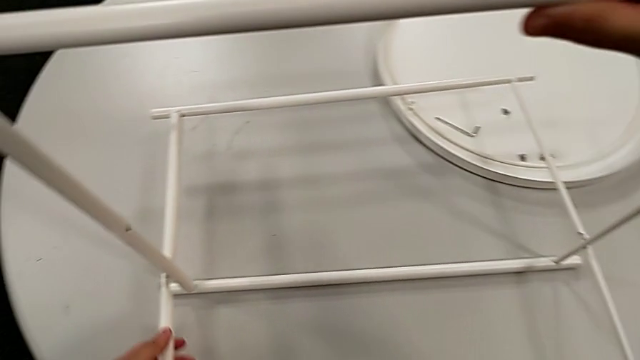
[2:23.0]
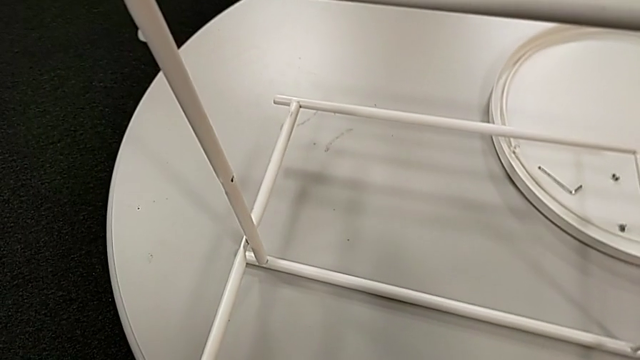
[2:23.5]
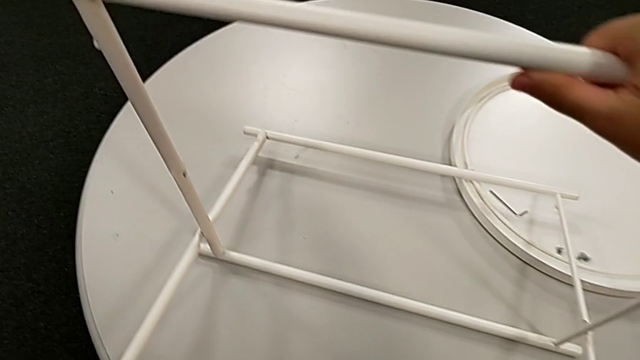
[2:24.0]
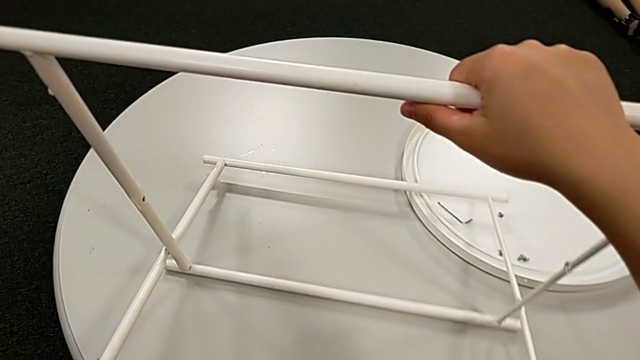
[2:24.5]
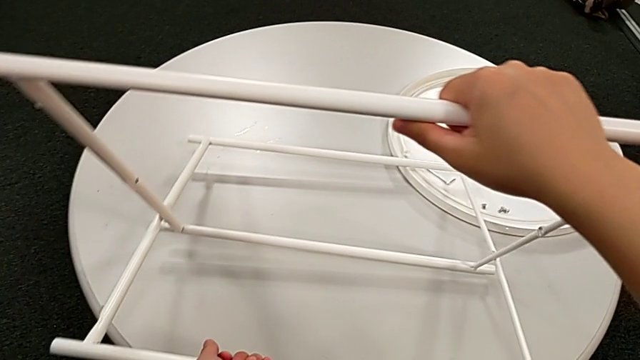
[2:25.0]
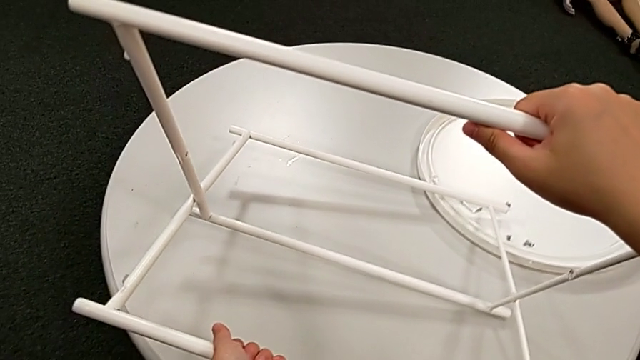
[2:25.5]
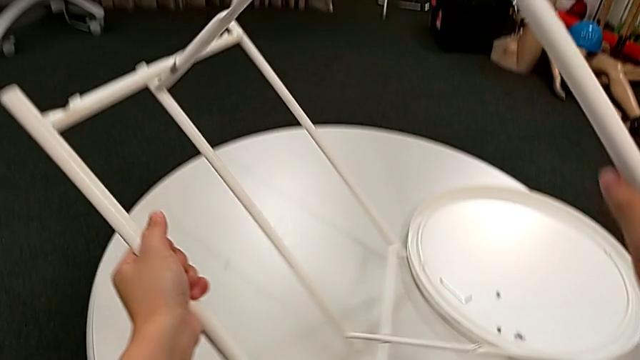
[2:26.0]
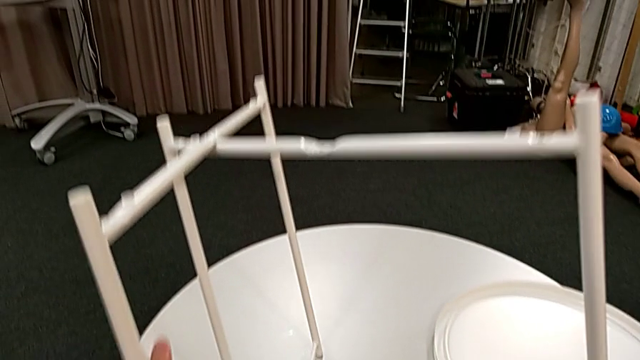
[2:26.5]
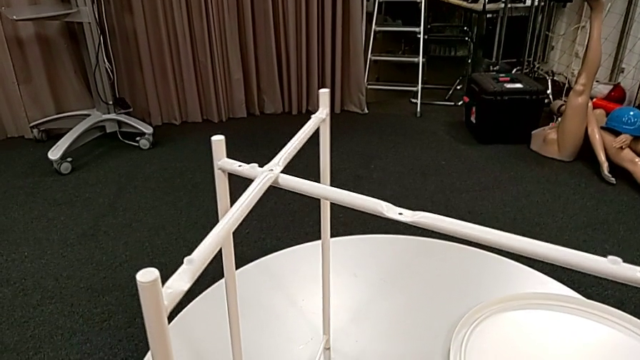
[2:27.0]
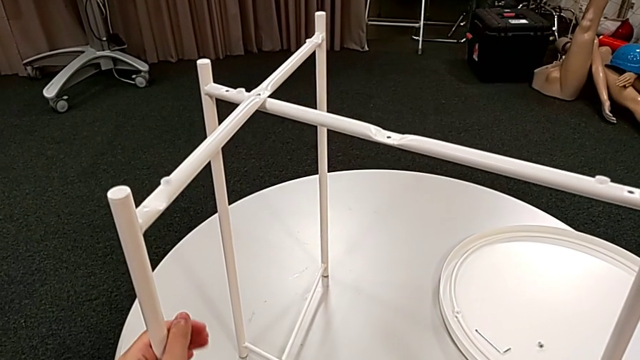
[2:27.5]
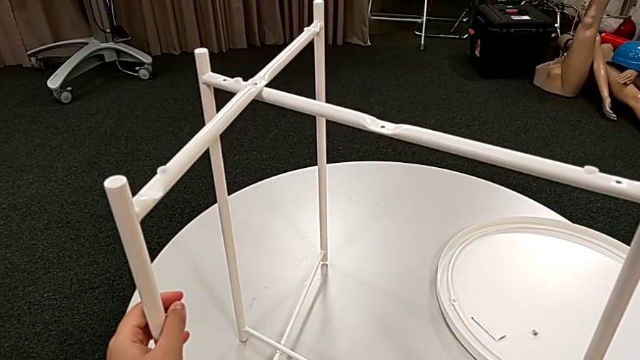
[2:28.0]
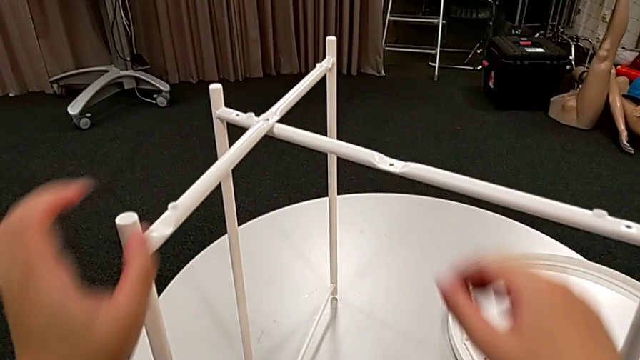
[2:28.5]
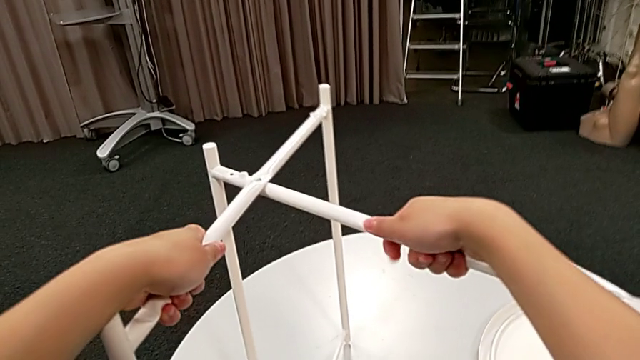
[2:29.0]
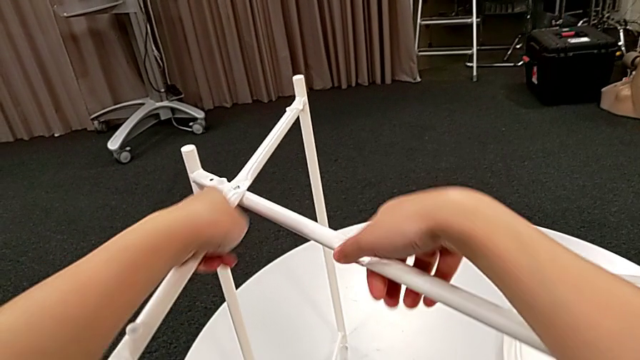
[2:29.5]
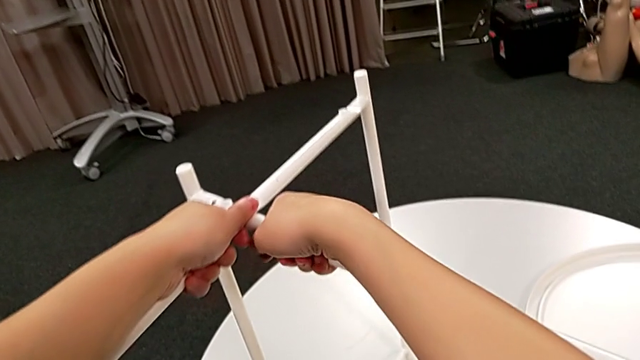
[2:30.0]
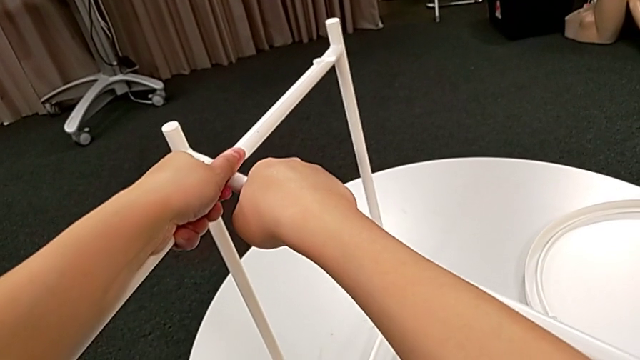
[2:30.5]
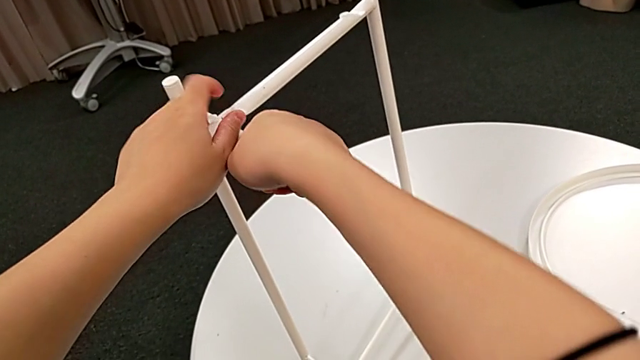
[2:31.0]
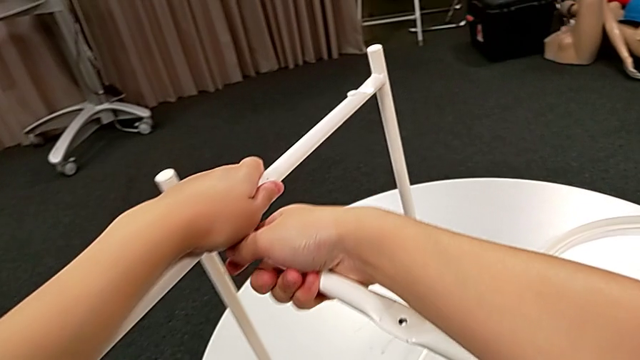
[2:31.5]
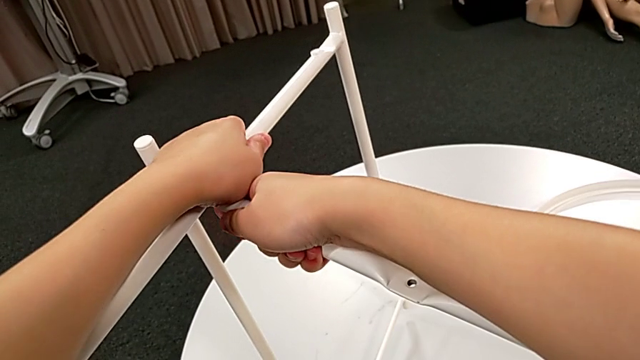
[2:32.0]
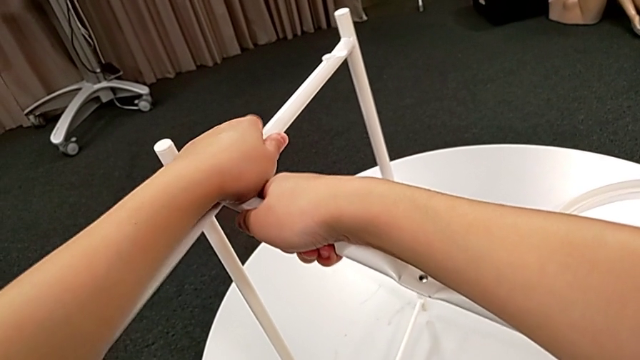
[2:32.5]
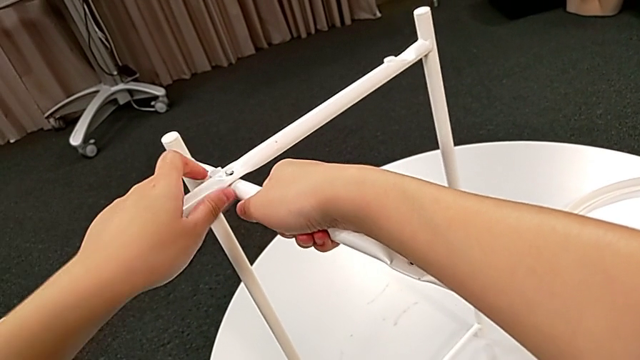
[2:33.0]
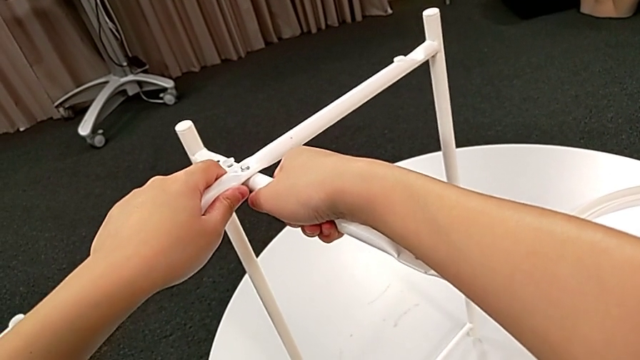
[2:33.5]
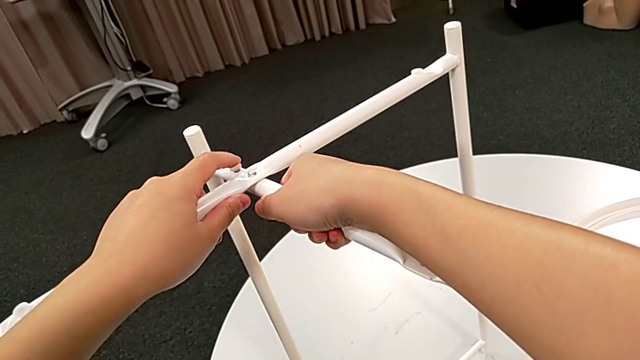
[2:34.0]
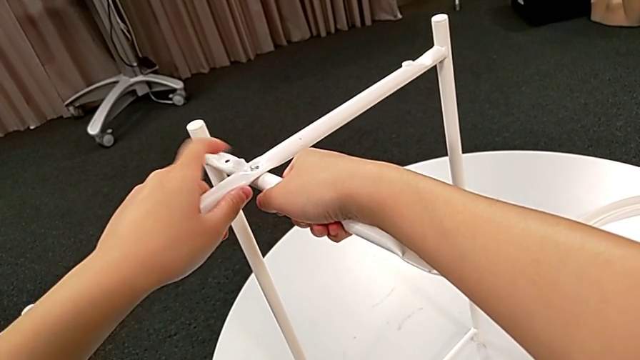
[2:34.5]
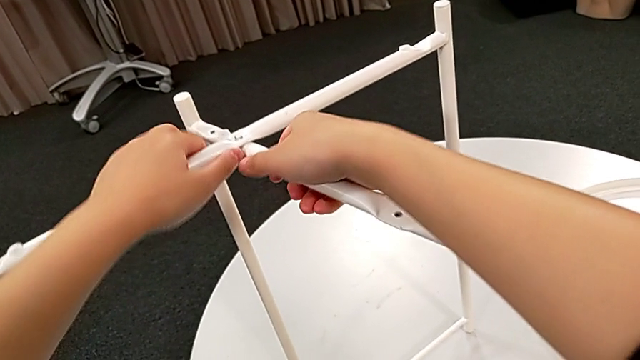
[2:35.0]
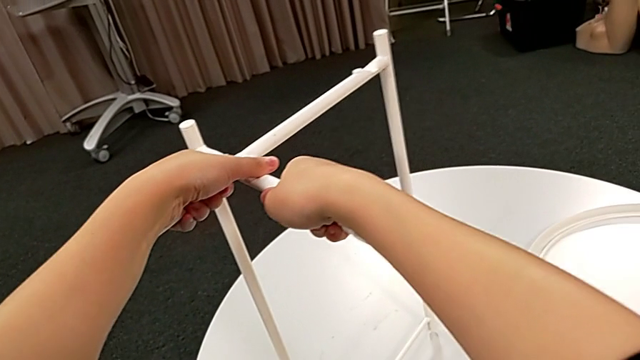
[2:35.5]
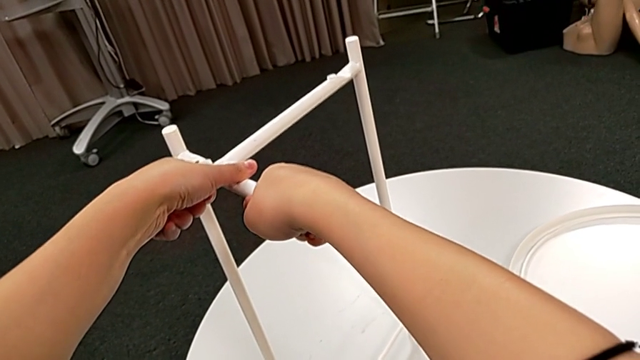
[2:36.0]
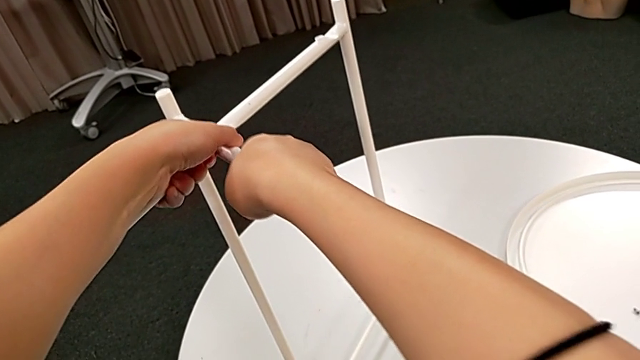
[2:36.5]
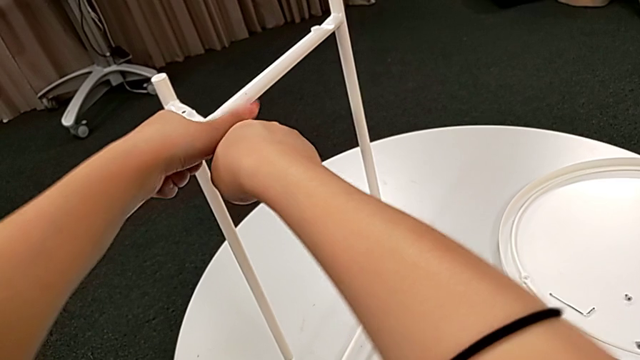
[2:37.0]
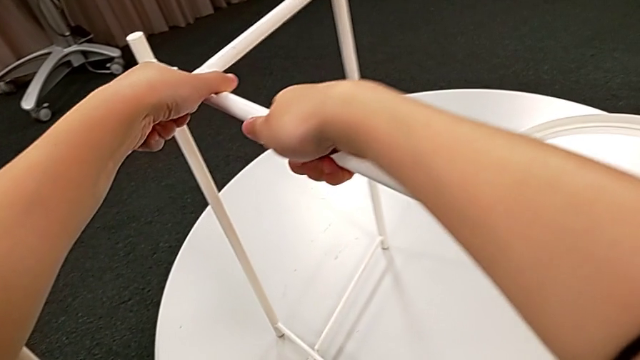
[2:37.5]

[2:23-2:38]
The camera wearer is disassembling the legs. They slide the leg, rotate it and begin to slide it.

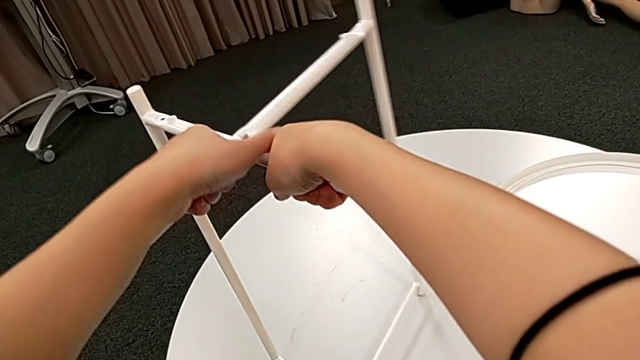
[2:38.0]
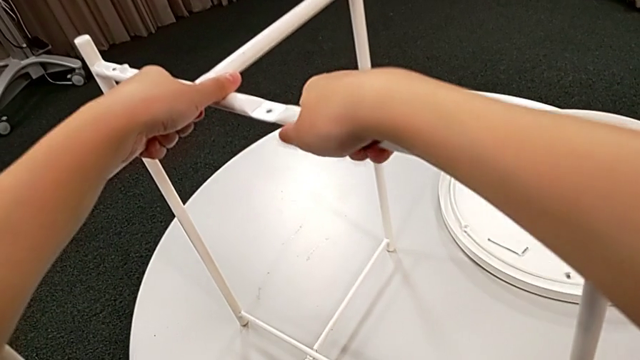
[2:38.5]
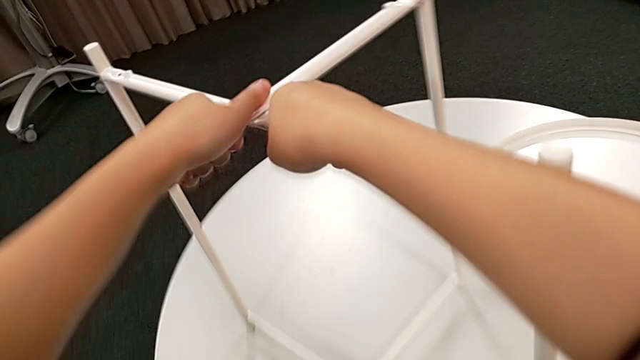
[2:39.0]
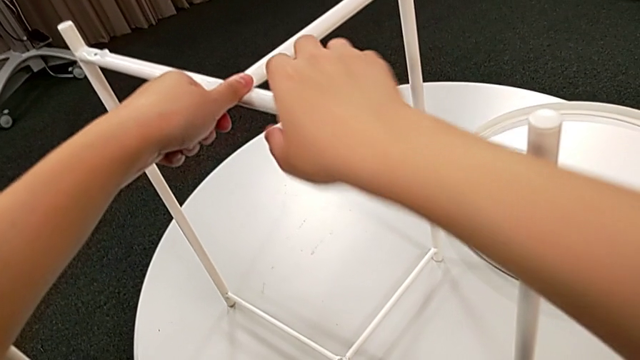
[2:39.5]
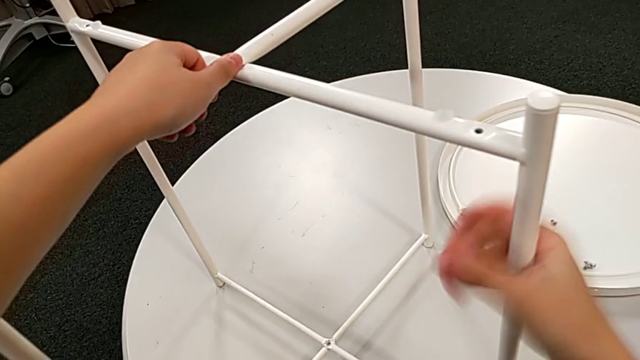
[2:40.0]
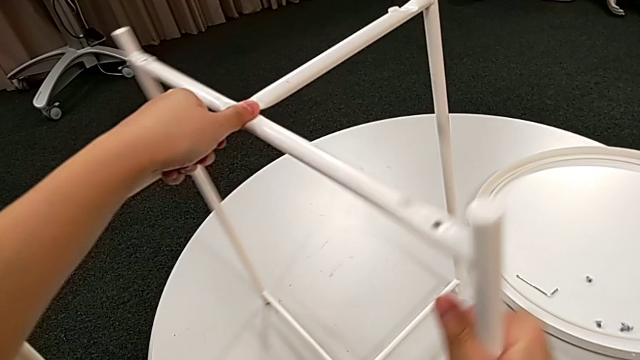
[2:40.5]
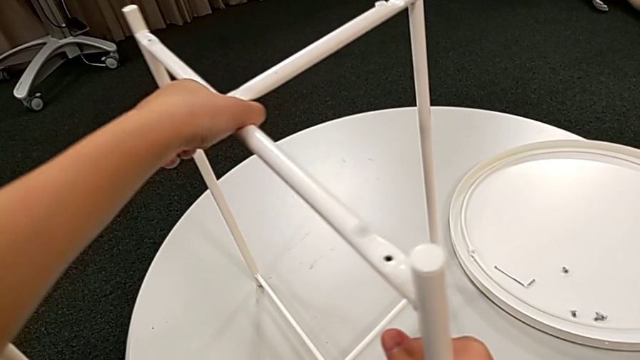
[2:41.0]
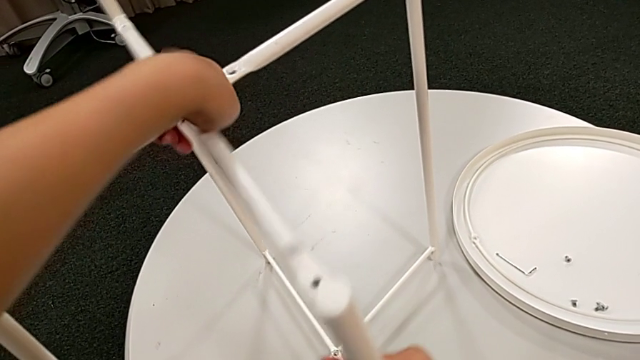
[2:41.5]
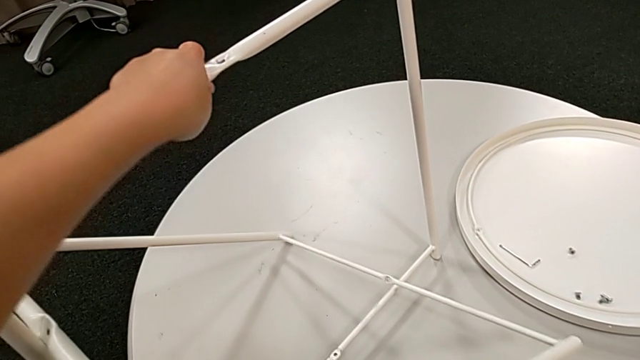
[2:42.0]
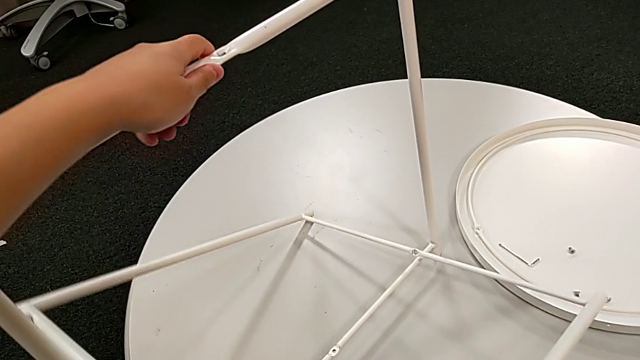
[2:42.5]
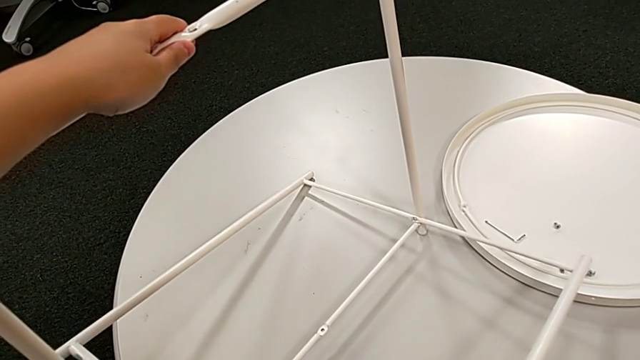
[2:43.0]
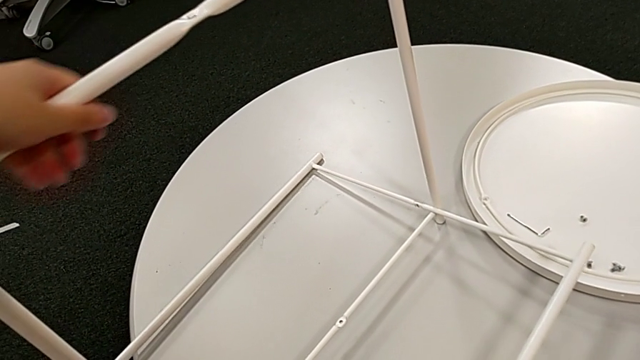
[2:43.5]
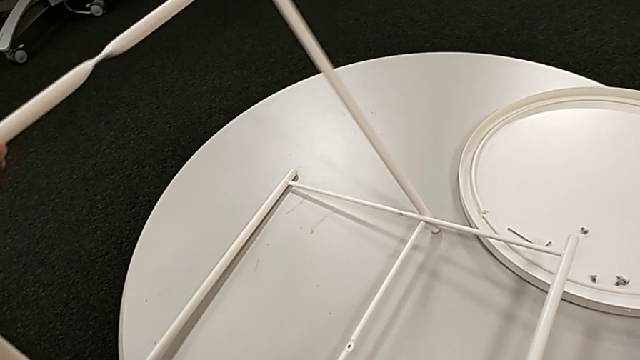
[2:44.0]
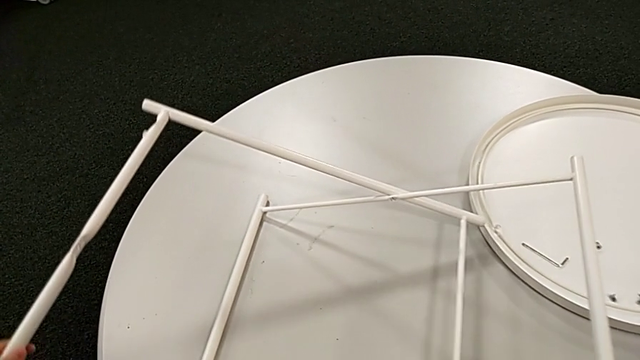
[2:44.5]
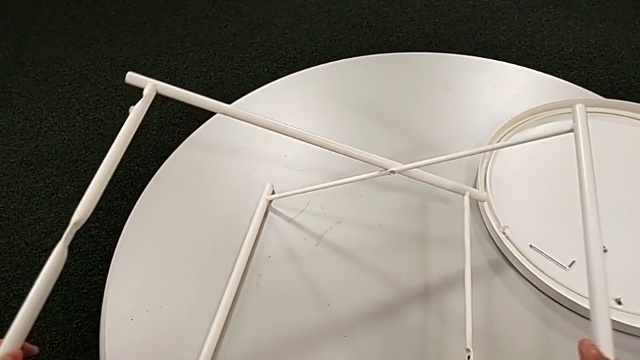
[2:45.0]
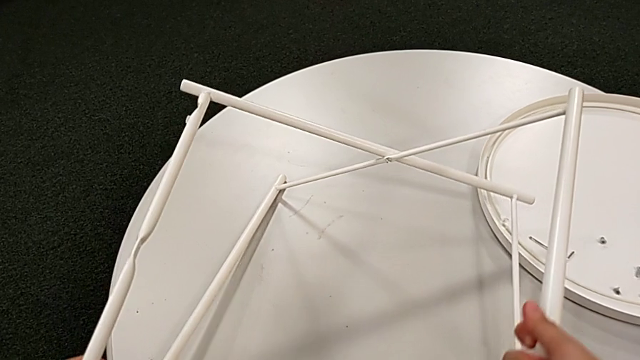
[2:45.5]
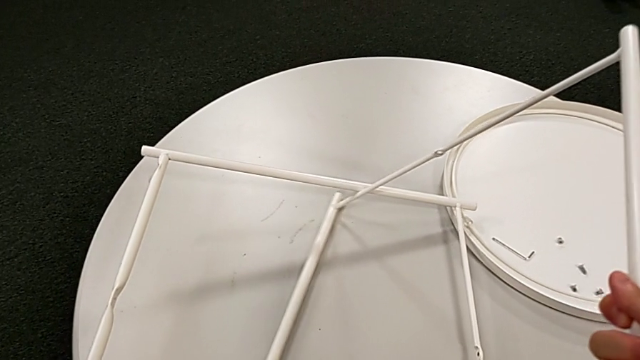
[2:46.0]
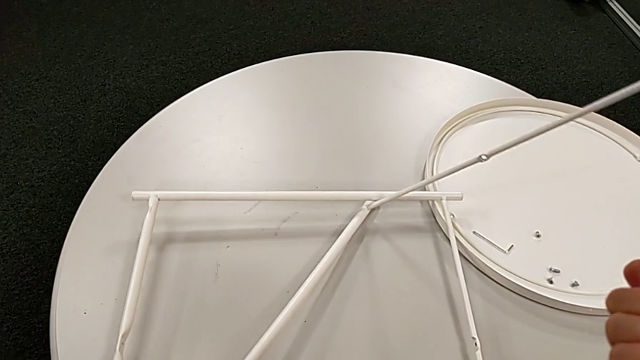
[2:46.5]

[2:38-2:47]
The camera wearer is disassembling the legs. They keep sliding the leg and begin to disassemble it.
